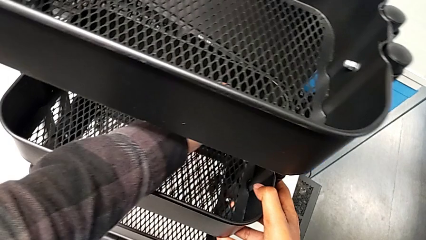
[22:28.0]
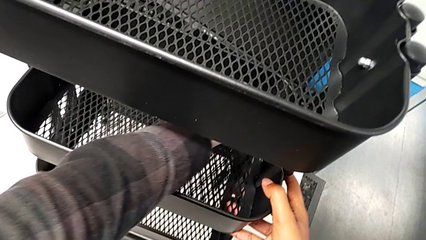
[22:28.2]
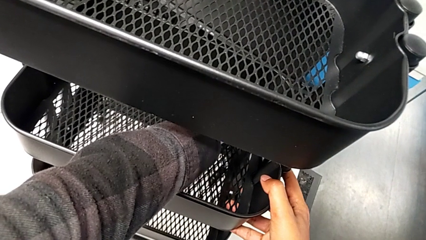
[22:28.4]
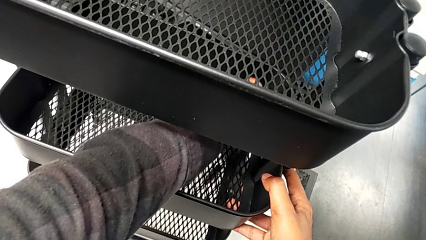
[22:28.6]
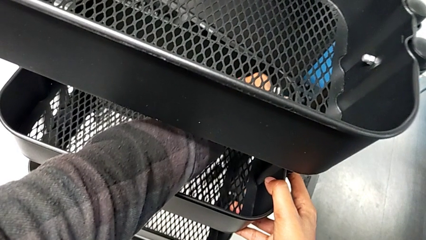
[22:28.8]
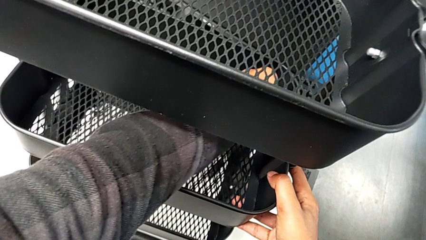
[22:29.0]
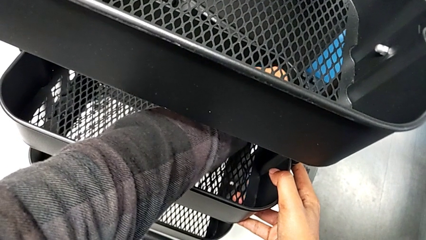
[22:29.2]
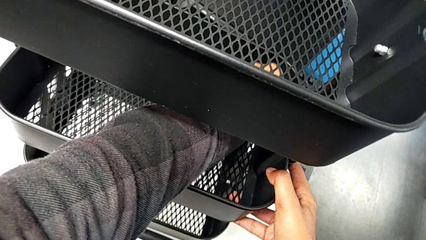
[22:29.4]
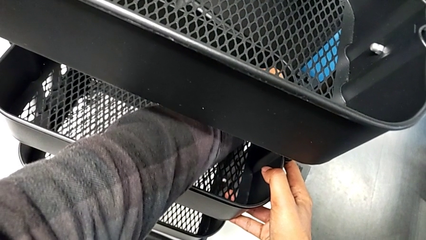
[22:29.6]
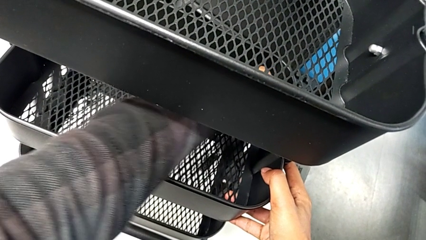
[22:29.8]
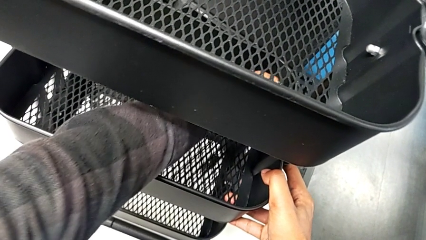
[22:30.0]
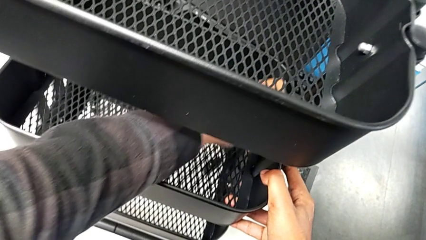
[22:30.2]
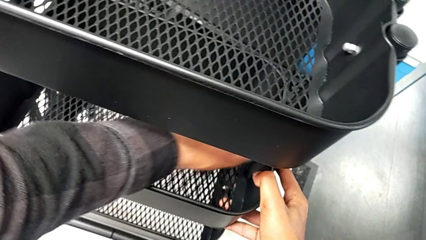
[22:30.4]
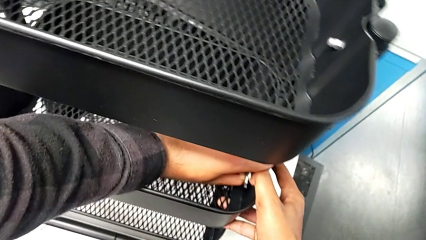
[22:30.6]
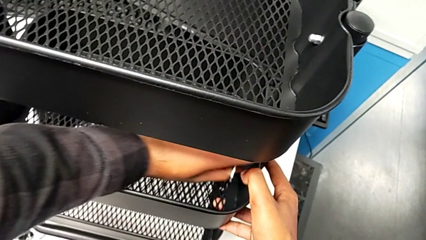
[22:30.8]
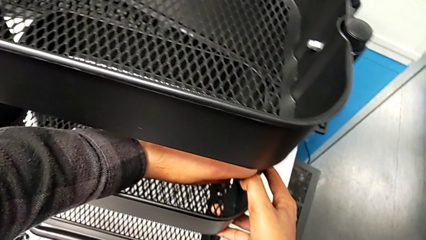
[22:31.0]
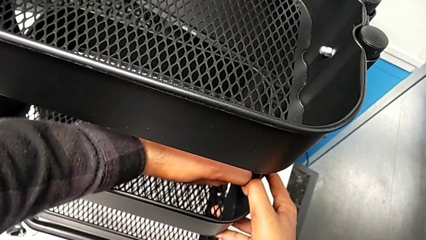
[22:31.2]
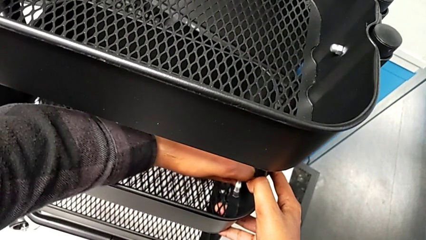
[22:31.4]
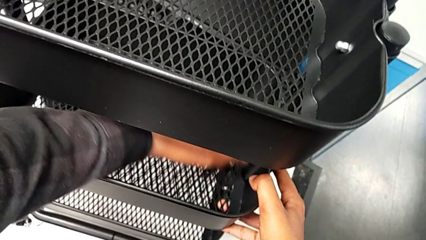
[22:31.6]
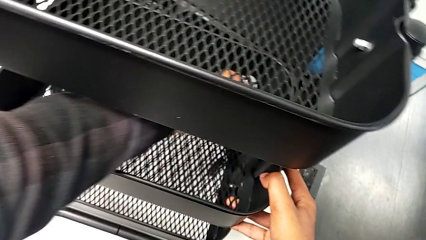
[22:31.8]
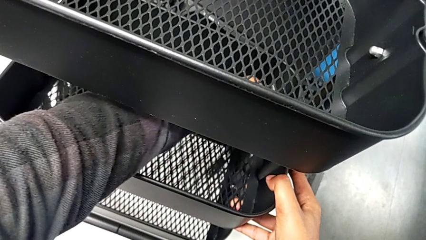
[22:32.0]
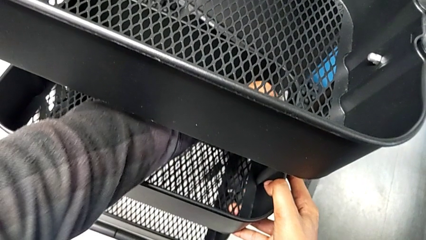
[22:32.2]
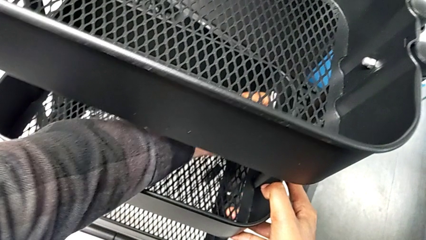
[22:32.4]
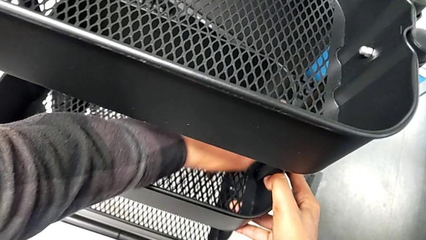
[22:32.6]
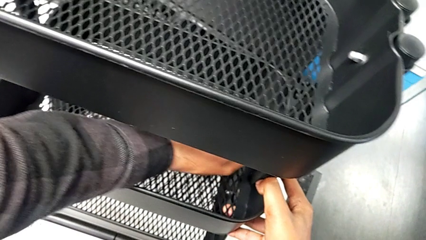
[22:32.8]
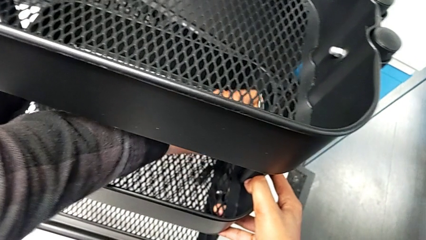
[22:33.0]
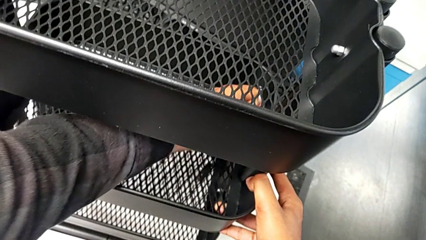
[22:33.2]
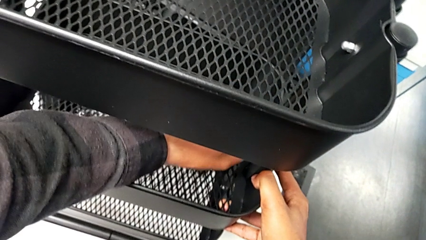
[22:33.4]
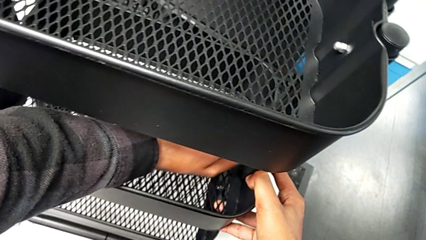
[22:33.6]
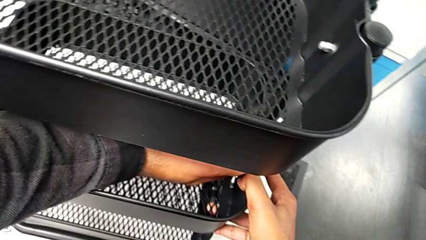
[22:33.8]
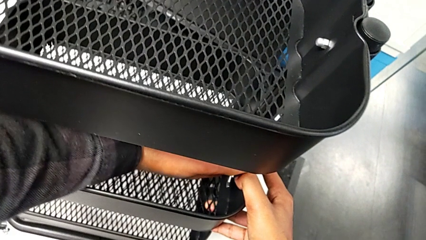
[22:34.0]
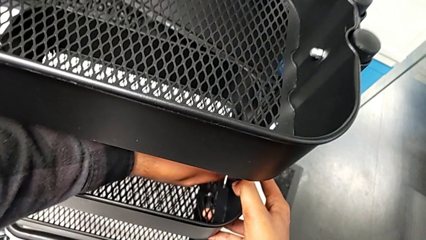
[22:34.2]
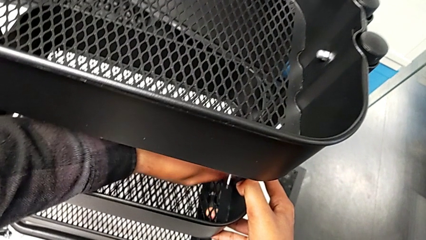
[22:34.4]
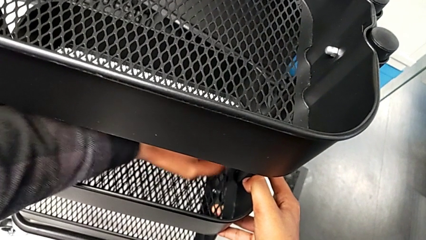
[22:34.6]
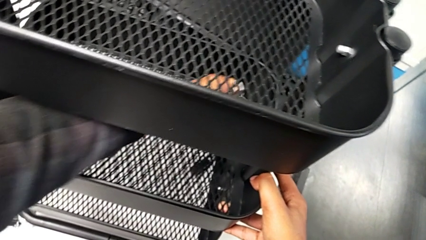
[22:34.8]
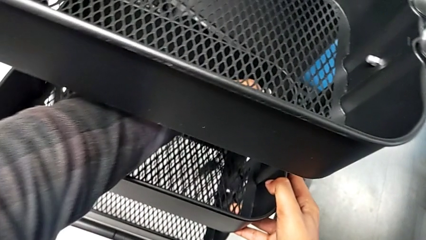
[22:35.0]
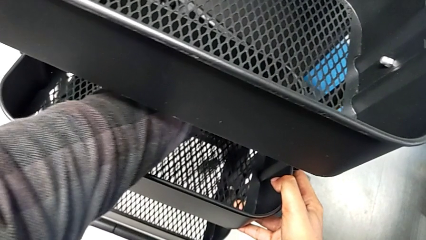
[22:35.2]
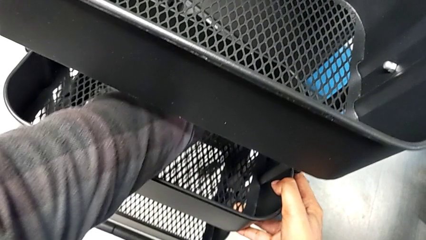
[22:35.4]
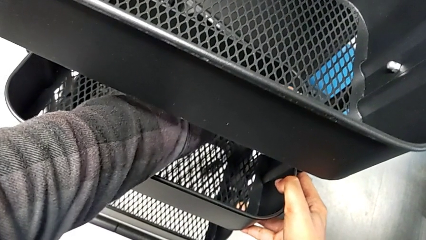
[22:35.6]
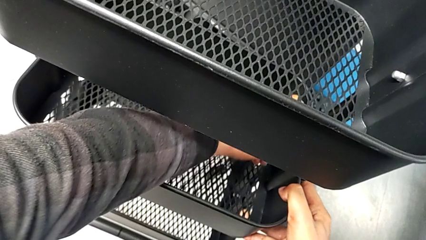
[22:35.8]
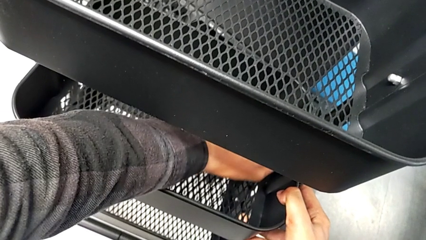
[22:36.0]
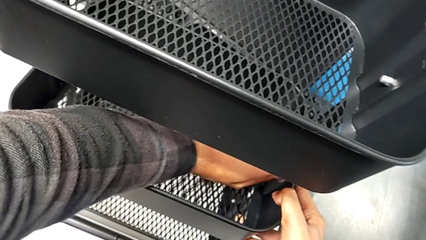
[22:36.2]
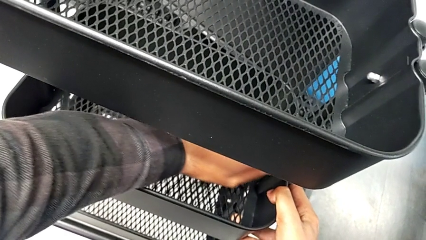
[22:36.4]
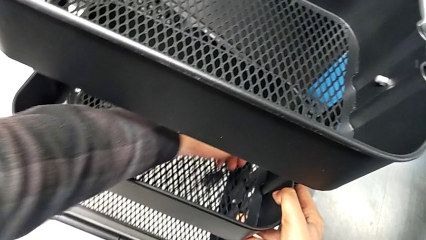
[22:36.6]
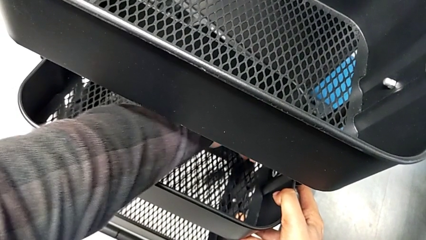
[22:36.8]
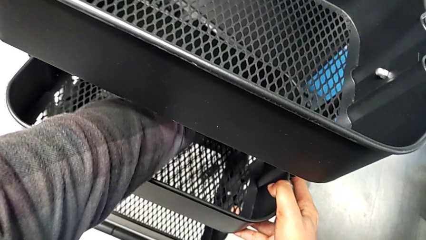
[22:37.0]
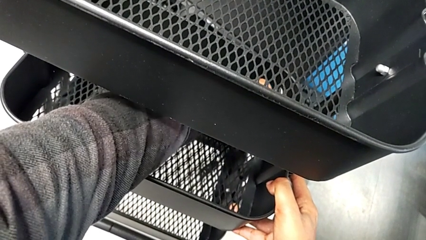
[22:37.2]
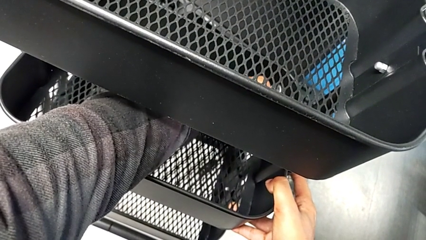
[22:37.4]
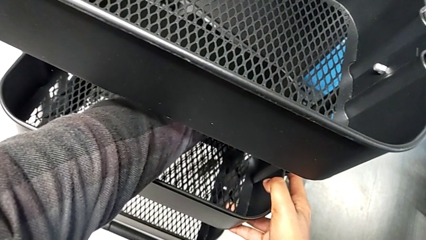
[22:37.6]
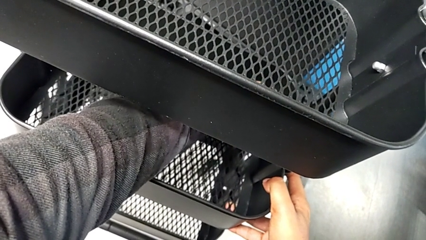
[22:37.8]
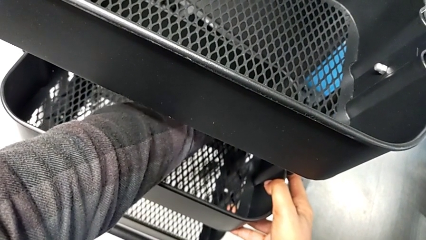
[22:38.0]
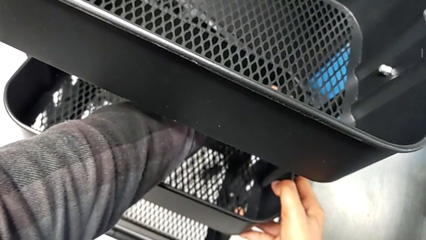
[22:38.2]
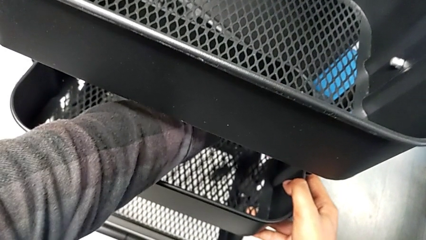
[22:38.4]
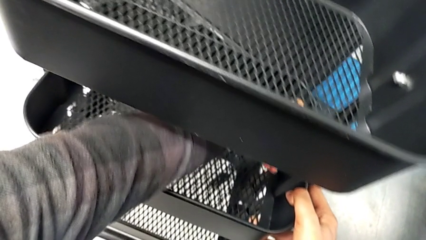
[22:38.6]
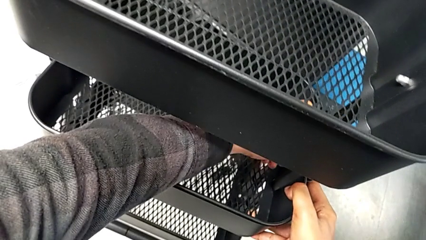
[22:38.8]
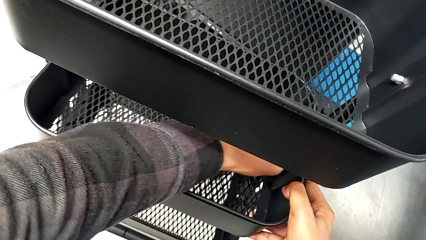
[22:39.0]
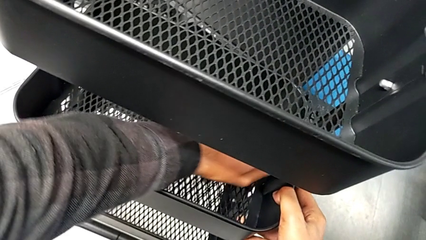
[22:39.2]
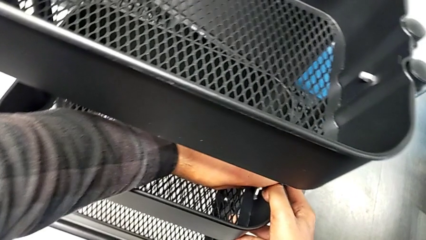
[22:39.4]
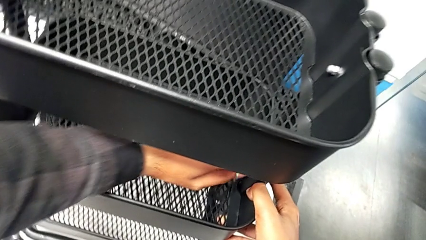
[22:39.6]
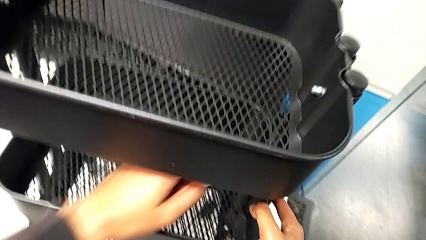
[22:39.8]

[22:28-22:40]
The camera wearer is screwing the middle tray. They keep screwing the third bracket.

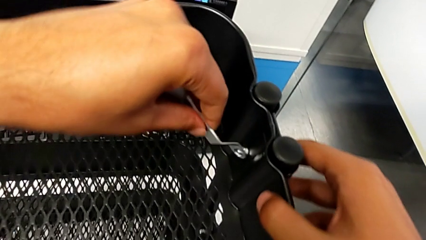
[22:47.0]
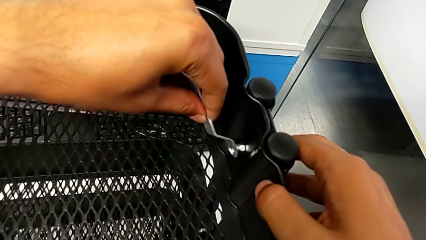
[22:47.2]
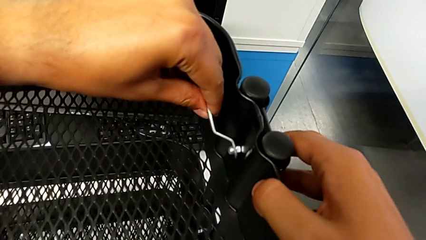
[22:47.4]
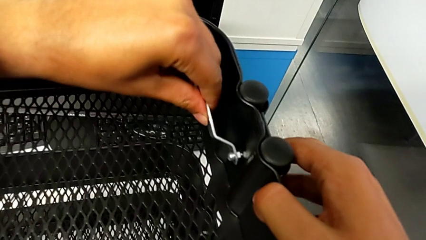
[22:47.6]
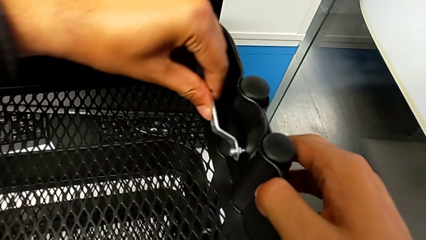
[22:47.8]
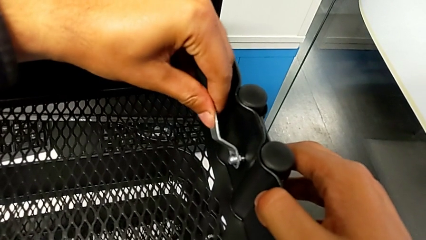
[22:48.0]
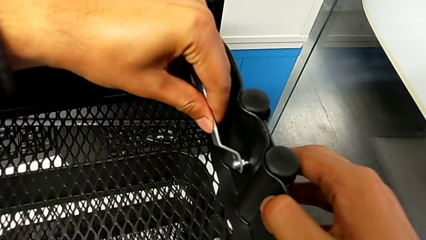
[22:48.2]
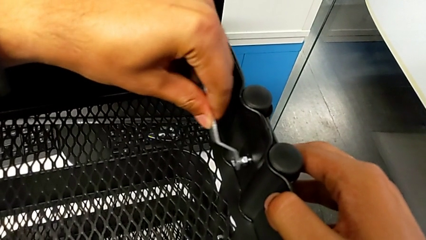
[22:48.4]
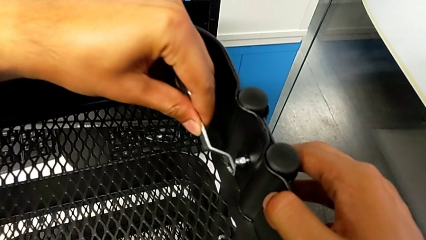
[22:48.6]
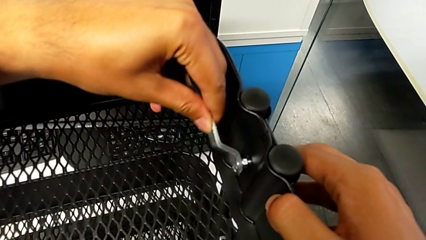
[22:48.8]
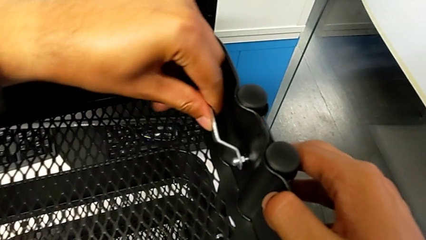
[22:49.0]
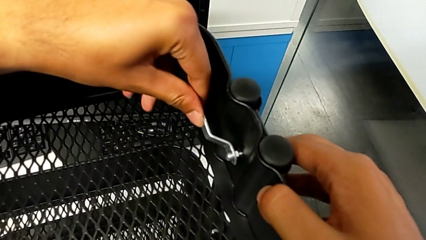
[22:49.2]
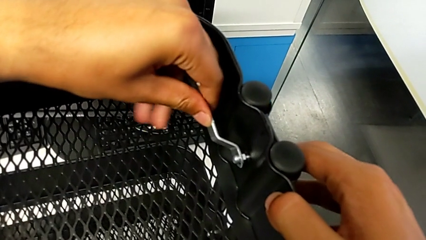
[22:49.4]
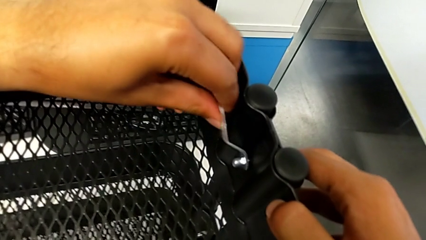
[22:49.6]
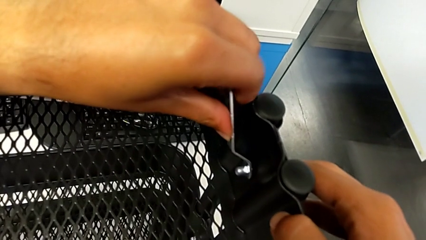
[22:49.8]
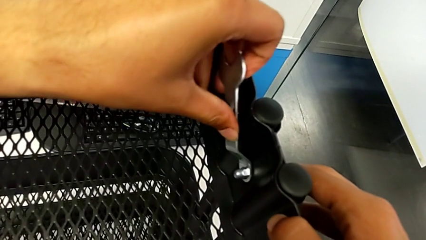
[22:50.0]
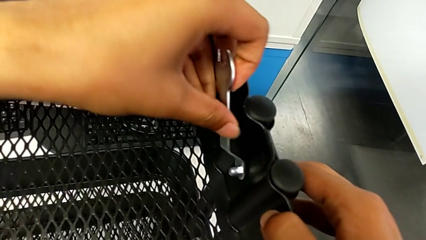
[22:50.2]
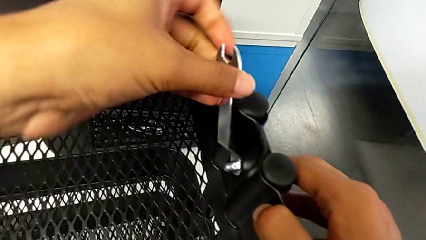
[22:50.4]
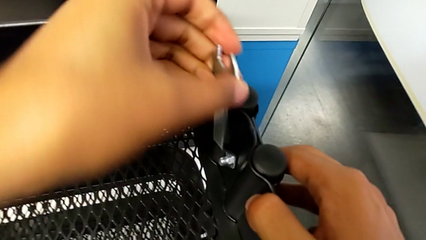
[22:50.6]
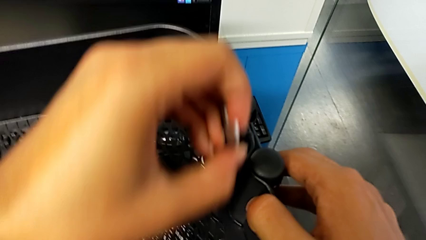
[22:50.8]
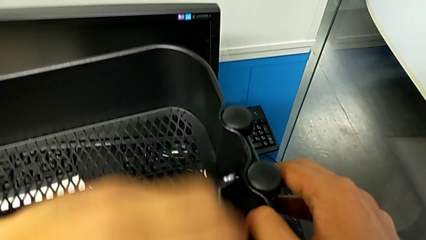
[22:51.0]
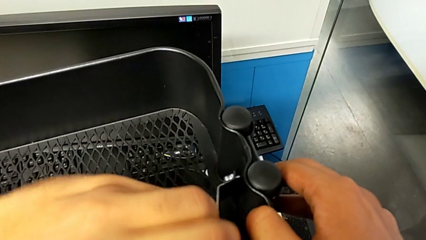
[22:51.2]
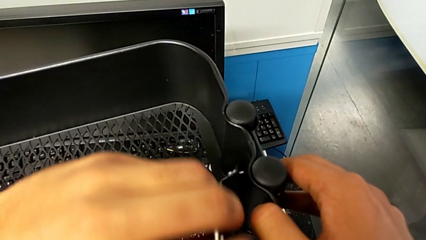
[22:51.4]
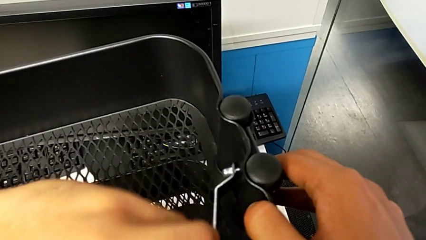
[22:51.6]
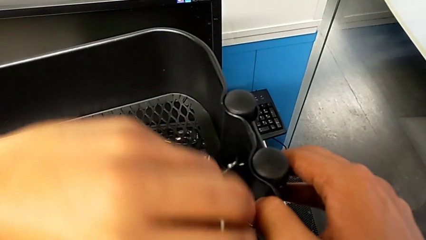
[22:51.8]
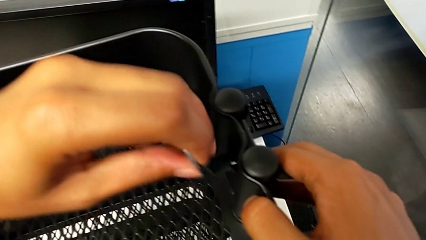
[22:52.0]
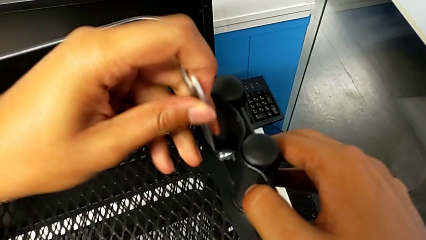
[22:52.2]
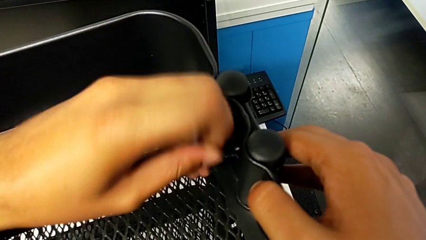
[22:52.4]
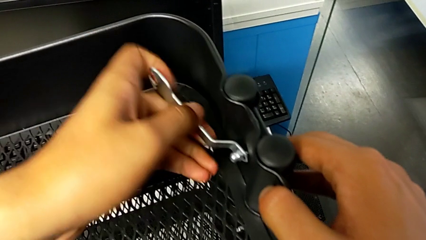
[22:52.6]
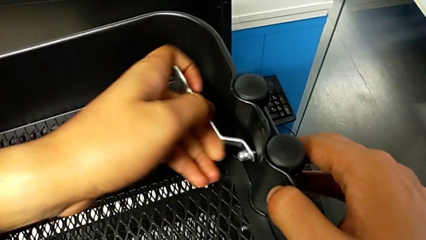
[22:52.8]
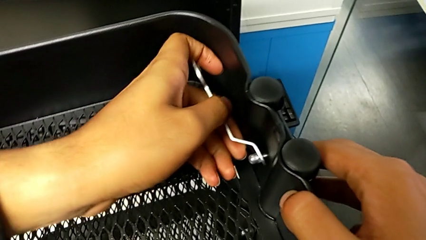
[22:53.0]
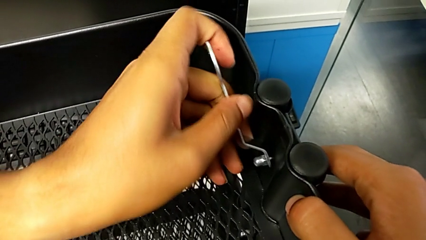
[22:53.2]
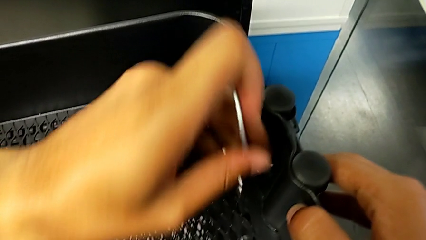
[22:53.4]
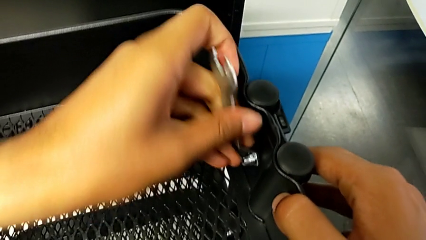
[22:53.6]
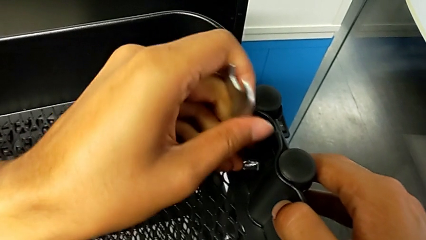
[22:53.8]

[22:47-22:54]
The camera wearer is screwing the top tray on. They begin to screw the top bracket.
